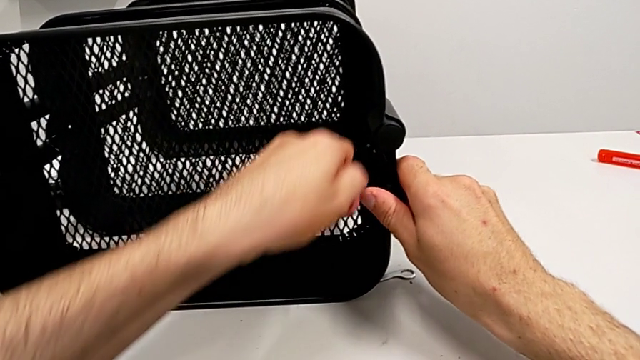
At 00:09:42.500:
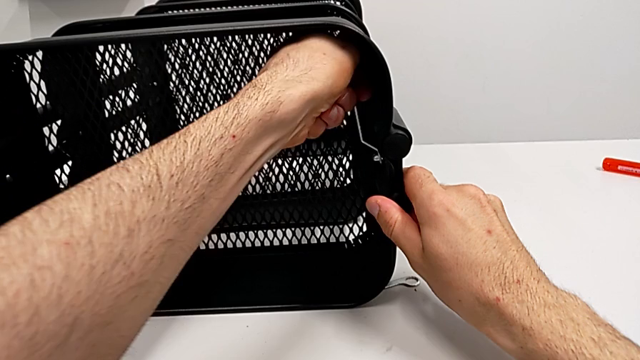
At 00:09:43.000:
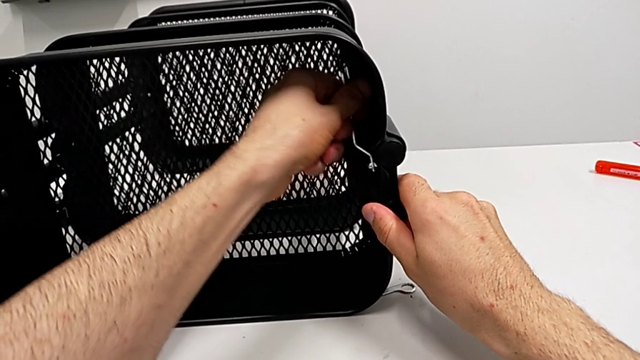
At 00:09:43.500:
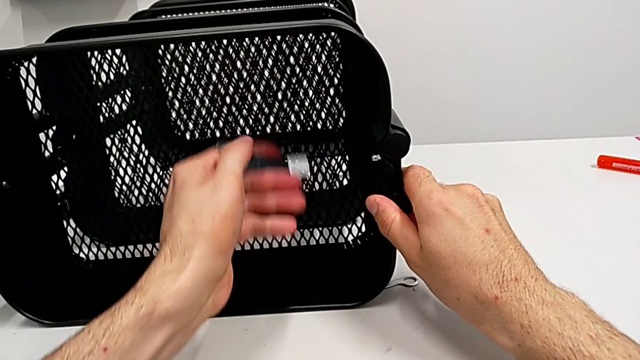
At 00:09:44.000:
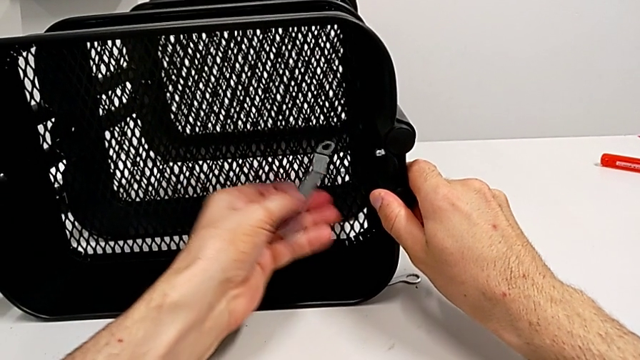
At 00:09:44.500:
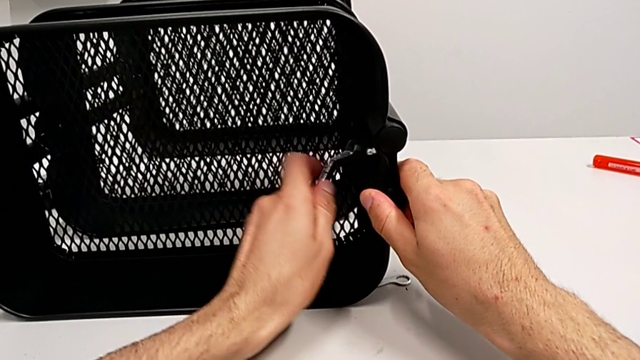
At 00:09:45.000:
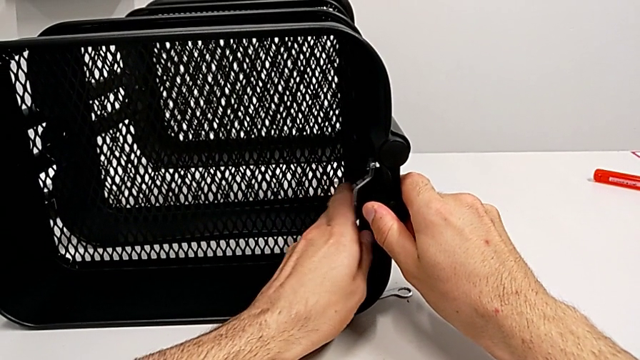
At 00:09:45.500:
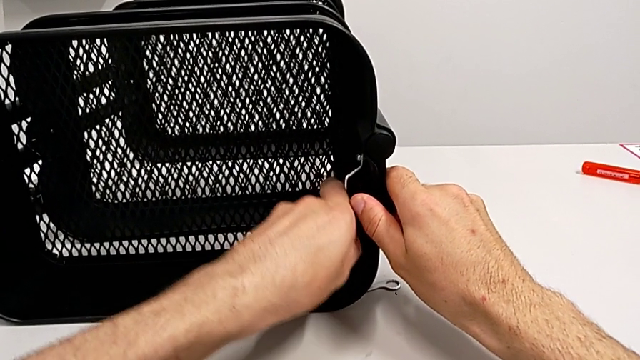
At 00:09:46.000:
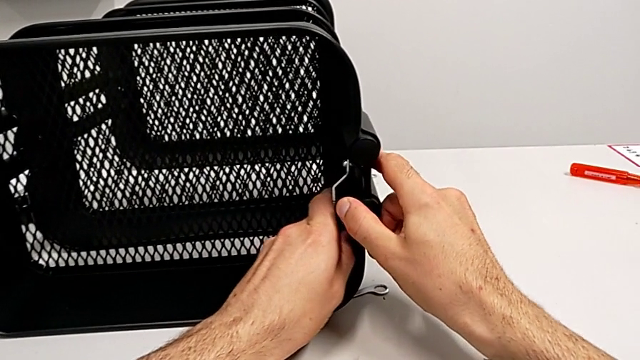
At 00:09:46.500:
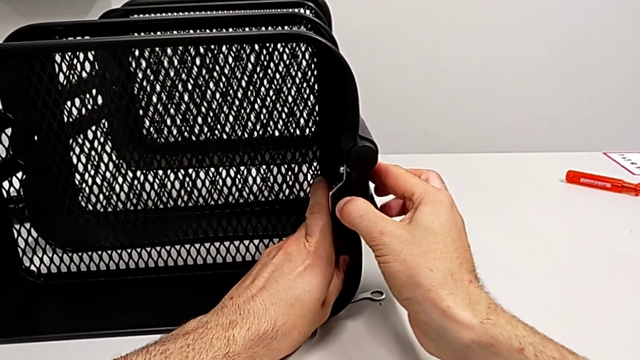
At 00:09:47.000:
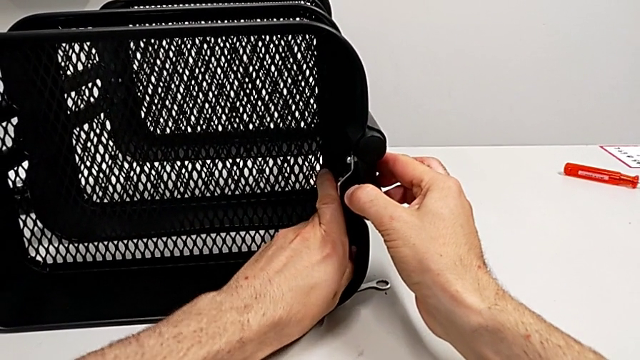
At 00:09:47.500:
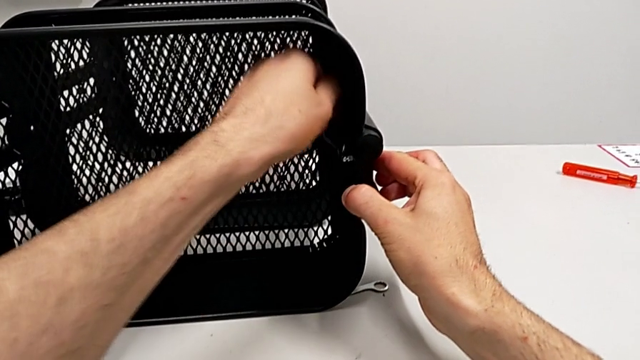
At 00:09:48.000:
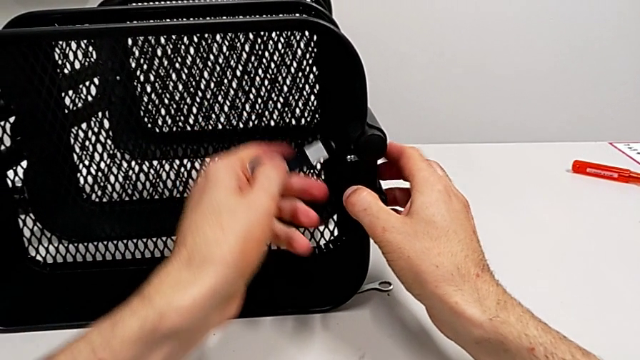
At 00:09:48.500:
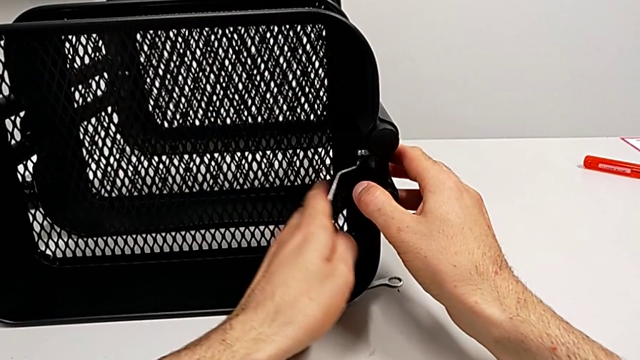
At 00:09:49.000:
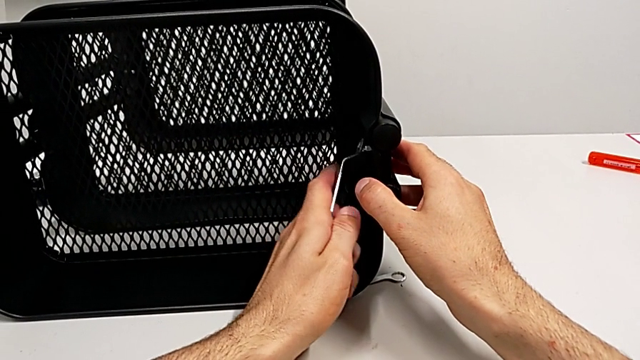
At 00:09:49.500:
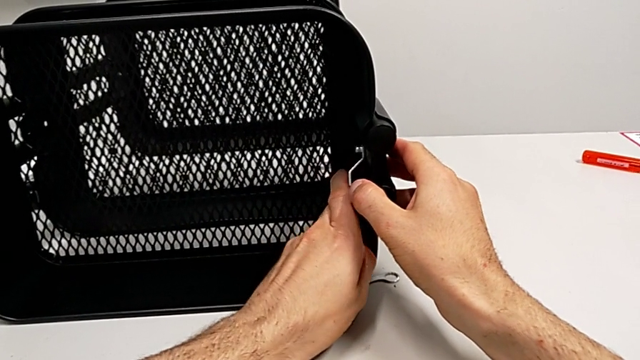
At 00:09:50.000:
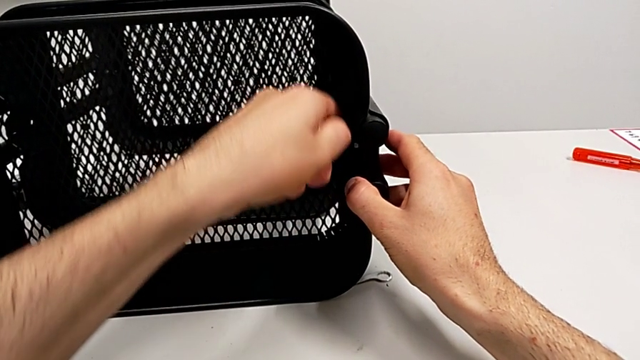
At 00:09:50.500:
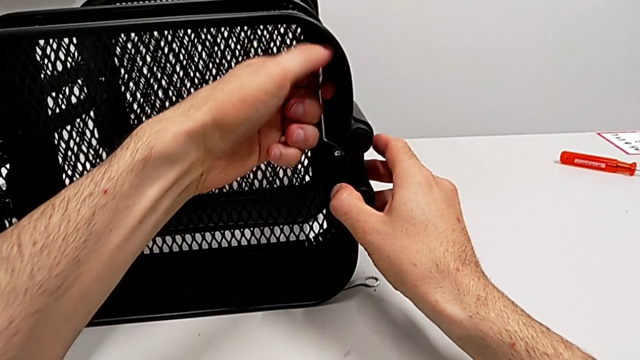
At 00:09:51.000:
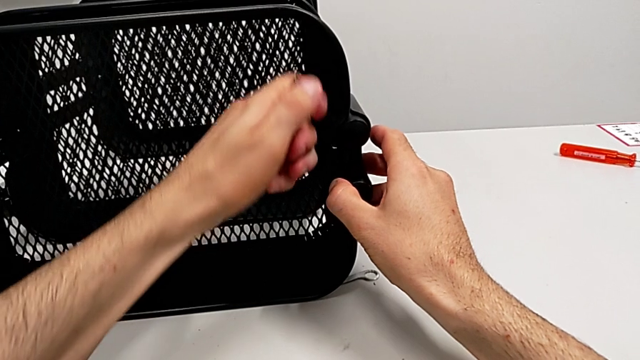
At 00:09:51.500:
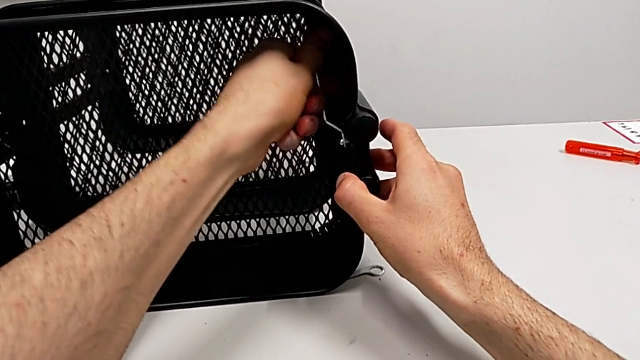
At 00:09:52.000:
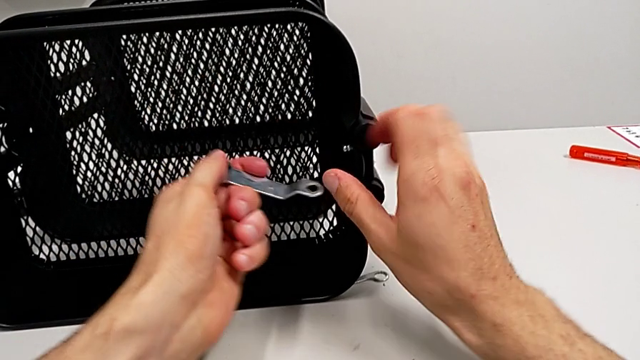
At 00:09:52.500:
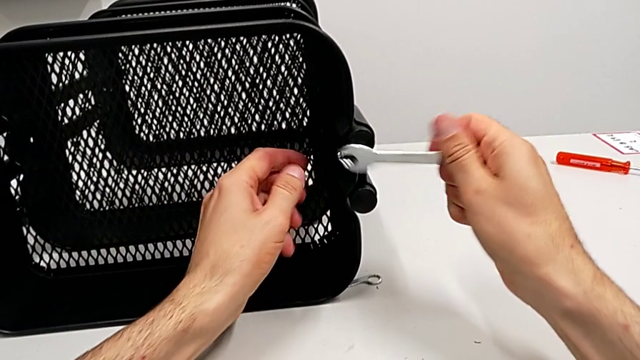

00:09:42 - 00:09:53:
The camera wearer is disassembling the top grid tray. They keep unscrewing the hexagon cap nut.

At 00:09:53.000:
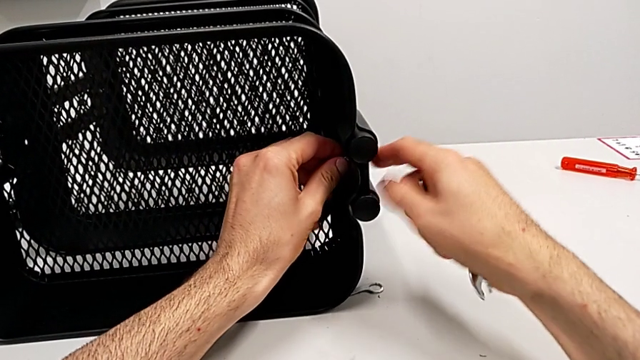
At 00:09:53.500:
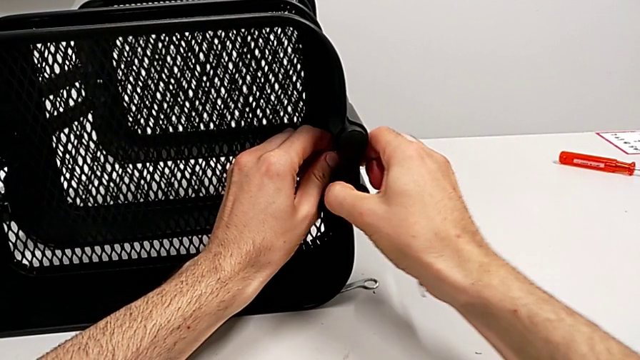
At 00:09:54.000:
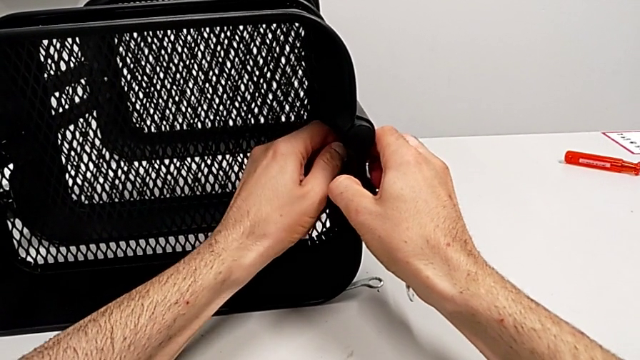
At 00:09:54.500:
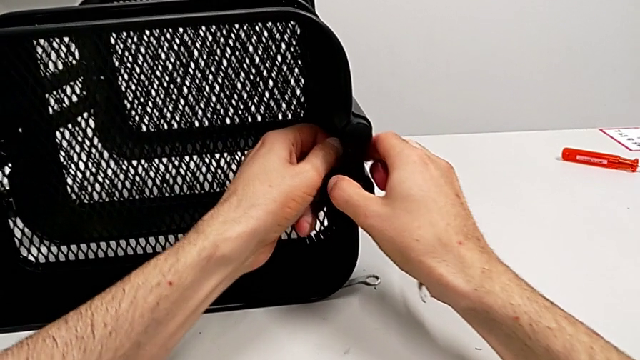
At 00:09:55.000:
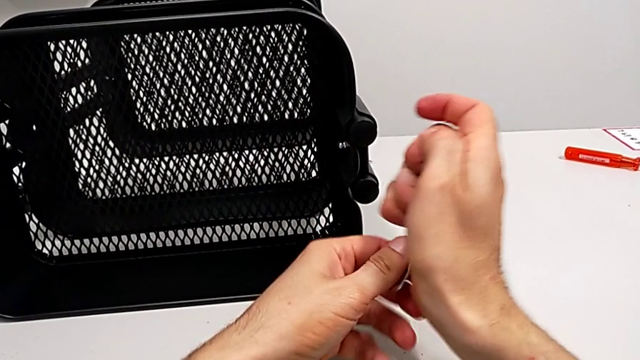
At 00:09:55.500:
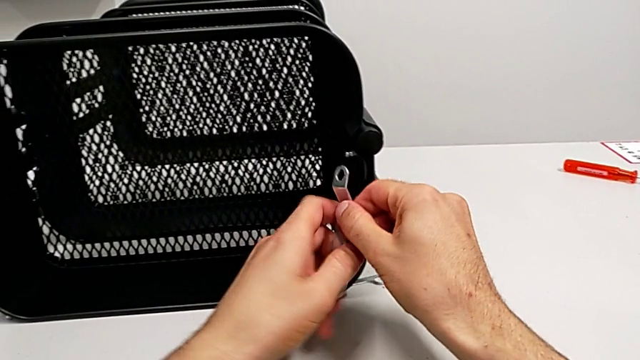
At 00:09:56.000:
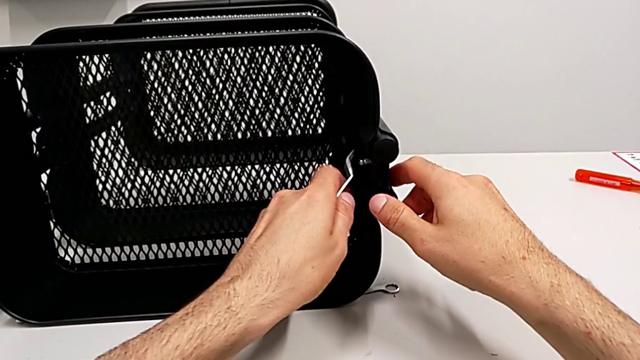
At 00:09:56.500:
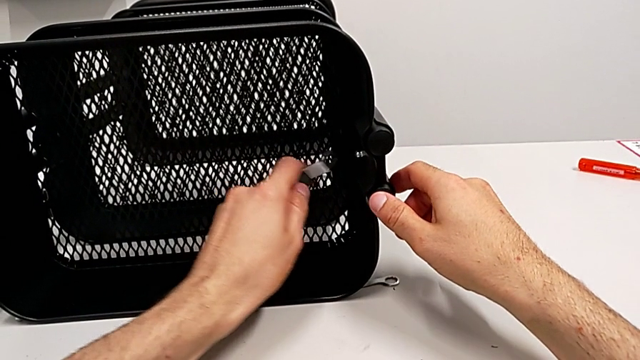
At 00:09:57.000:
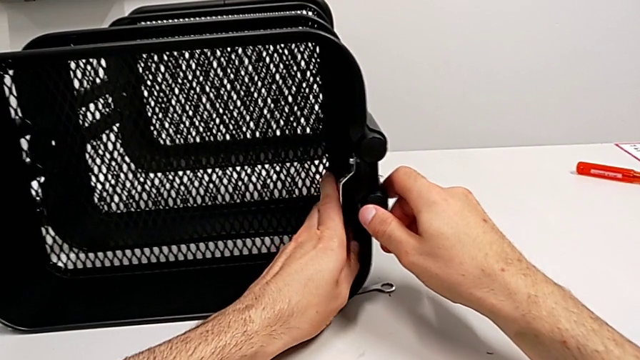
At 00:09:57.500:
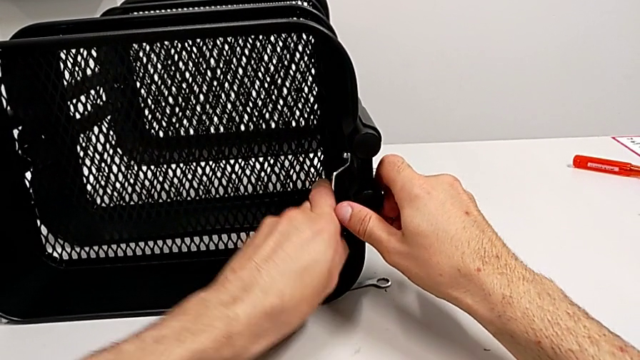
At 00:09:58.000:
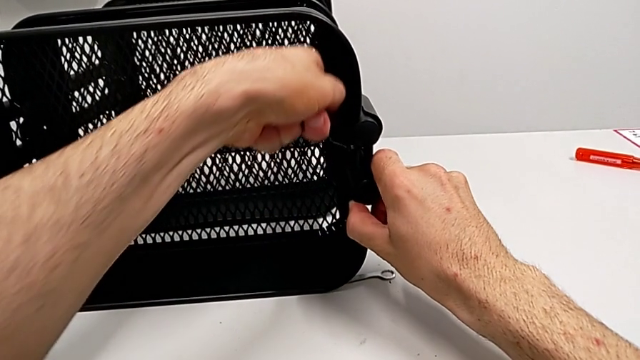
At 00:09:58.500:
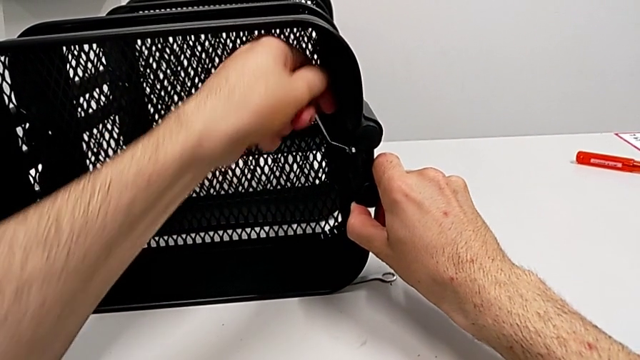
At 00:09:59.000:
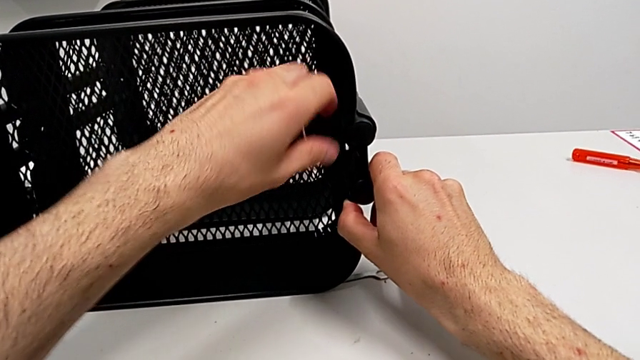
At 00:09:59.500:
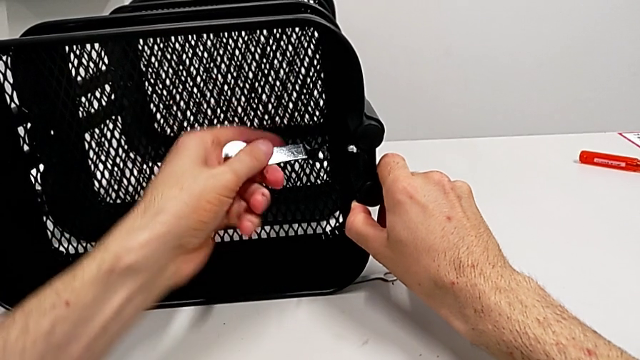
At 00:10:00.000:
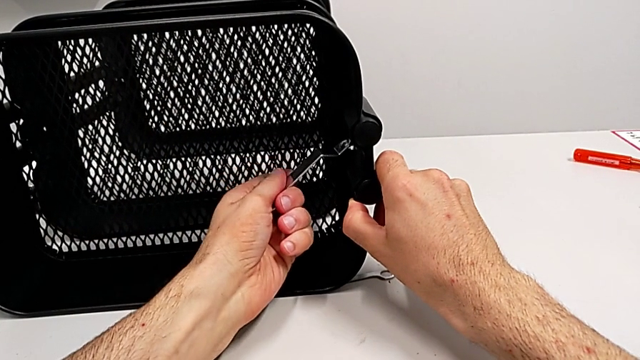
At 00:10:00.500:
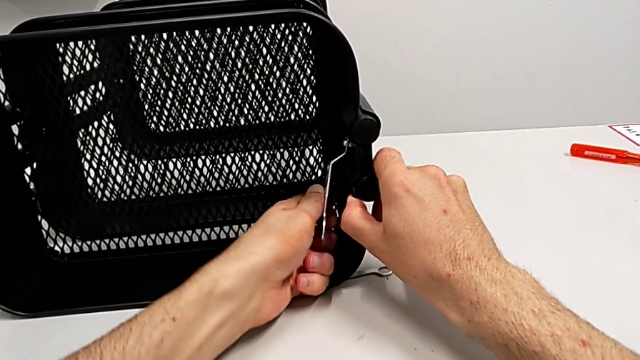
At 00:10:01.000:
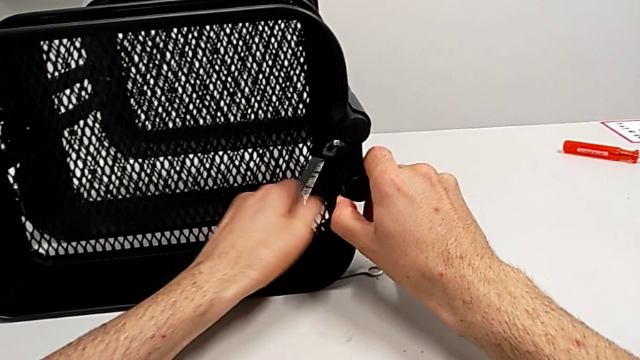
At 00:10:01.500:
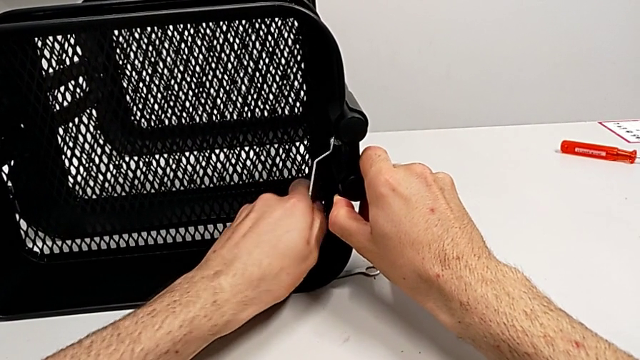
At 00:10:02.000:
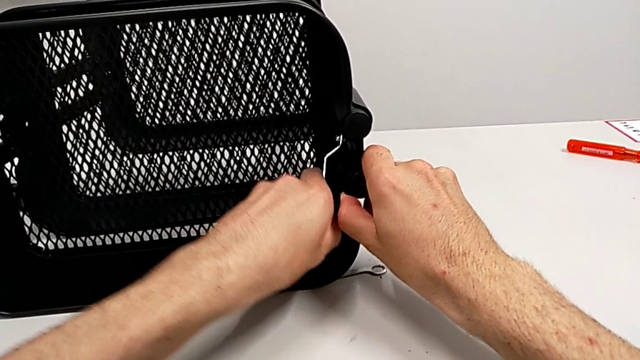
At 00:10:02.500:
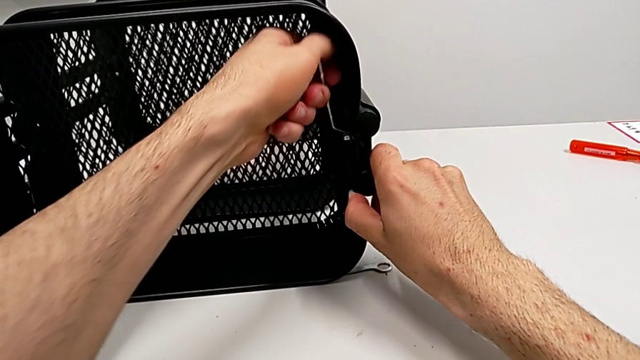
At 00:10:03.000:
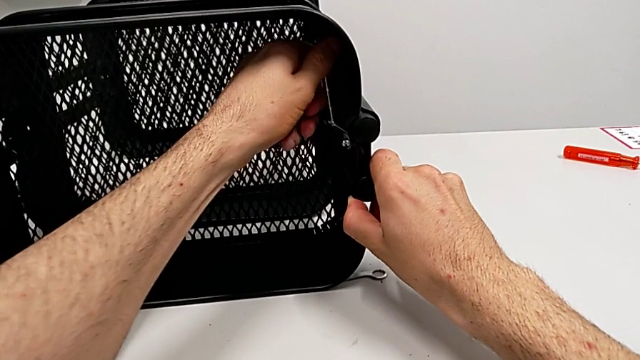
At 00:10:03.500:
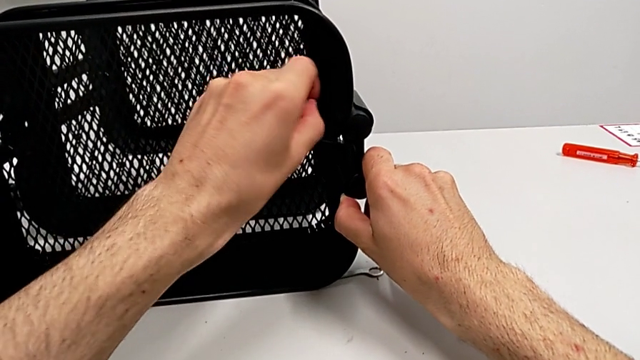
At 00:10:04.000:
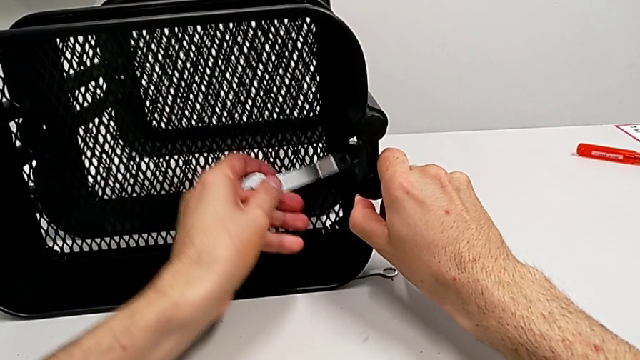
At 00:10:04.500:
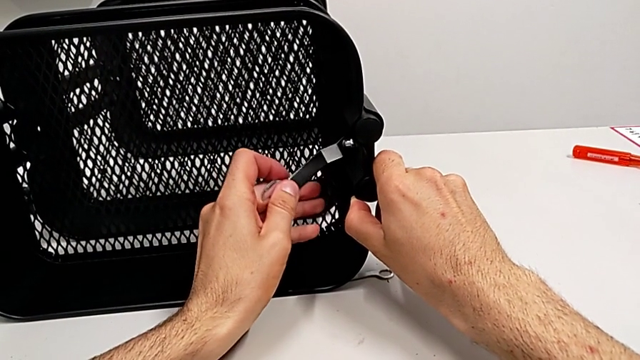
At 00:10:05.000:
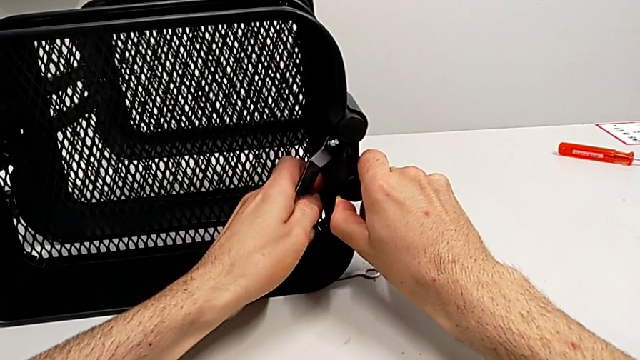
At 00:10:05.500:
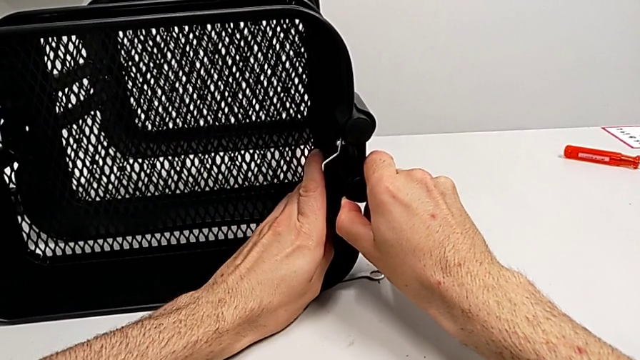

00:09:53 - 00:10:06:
The camera wearer is disassembling the top grid tray. They unscrew the hexagon cap nut and begin to unscrew it.
